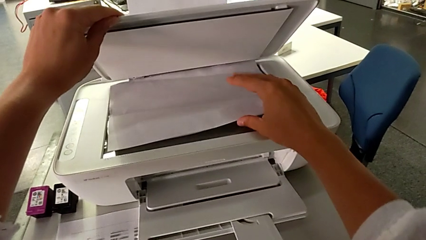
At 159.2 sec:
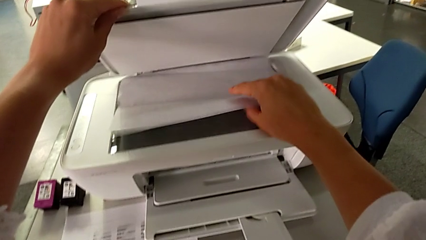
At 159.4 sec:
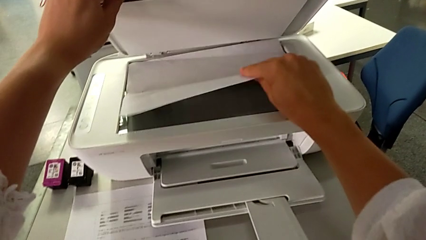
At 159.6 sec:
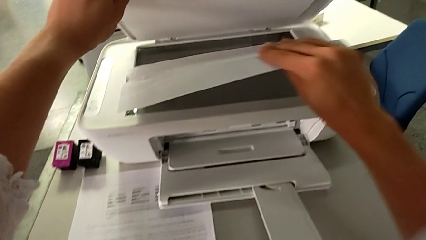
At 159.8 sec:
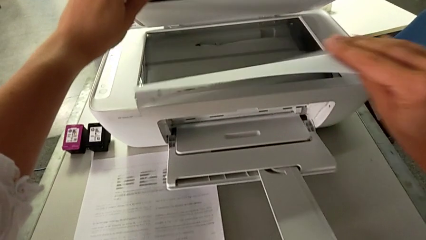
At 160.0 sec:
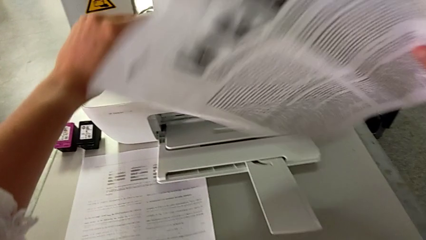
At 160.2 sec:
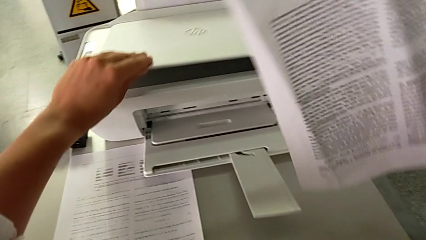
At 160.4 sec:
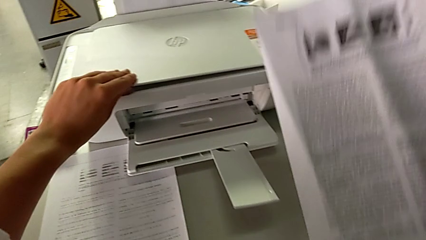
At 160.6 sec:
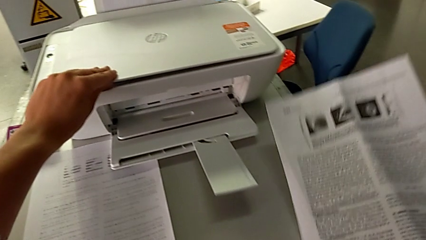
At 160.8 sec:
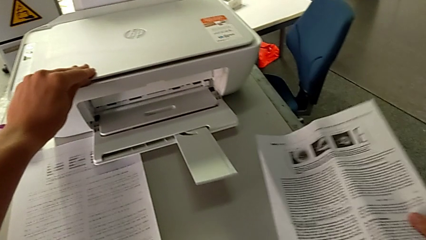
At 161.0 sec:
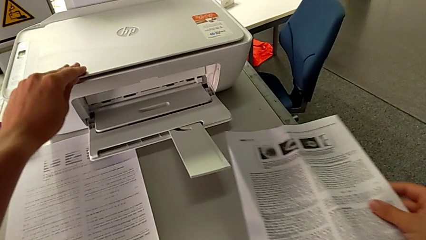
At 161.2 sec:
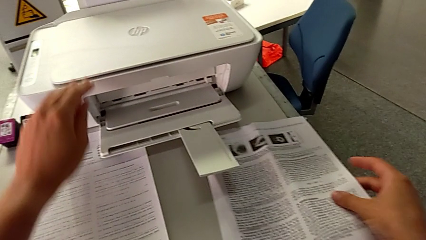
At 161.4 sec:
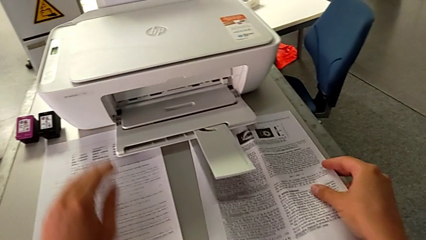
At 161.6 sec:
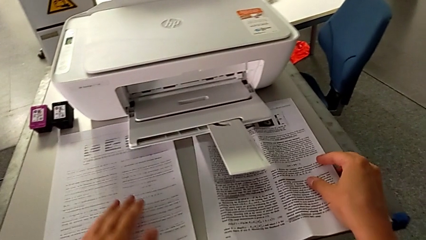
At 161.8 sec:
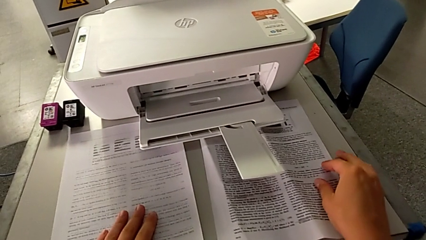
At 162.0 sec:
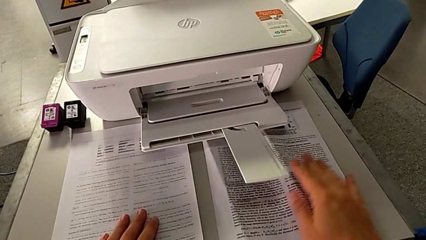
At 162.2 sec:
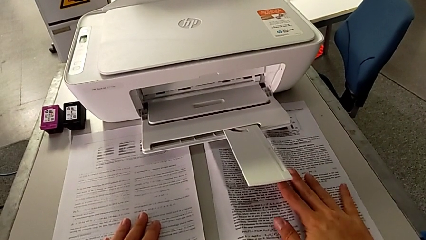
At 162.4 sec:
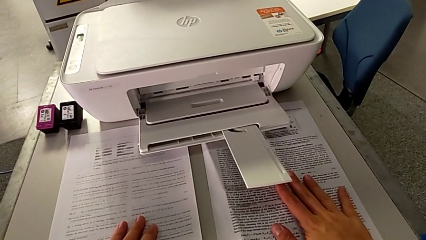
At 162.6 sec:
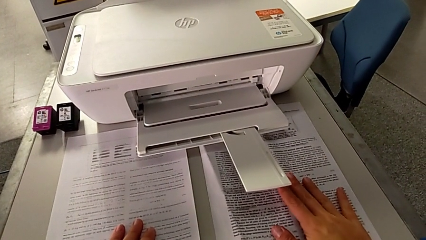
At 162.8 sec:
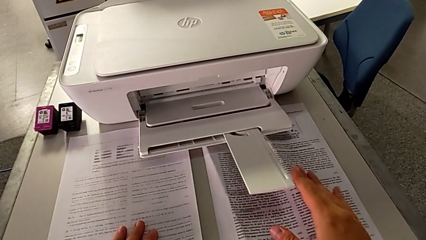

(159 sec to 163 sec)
The camera wearer is making a copy of a white and black paper. They withdraw the copy.

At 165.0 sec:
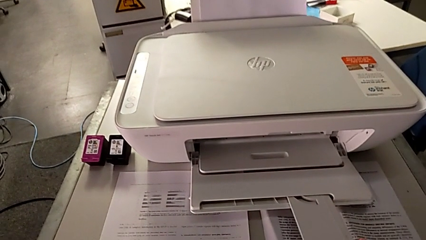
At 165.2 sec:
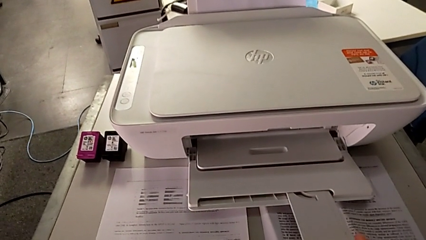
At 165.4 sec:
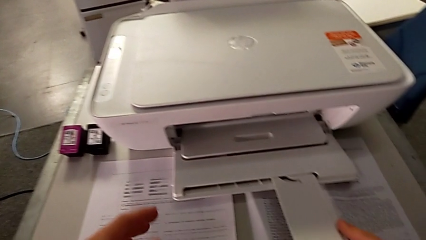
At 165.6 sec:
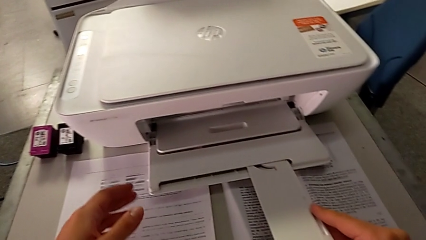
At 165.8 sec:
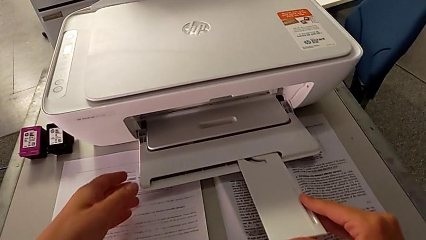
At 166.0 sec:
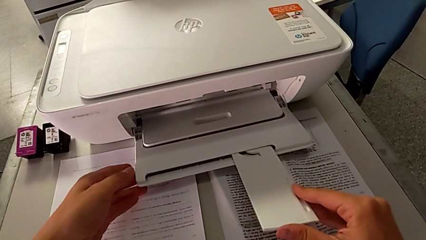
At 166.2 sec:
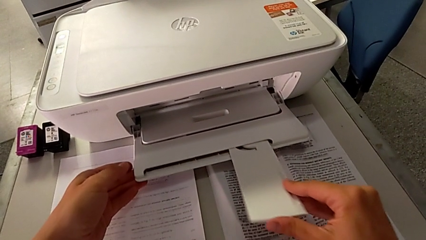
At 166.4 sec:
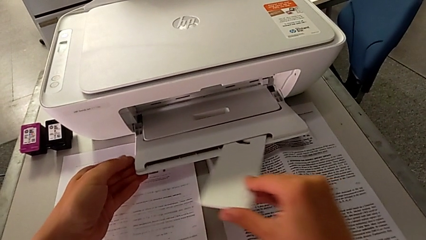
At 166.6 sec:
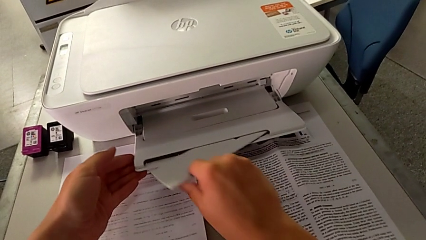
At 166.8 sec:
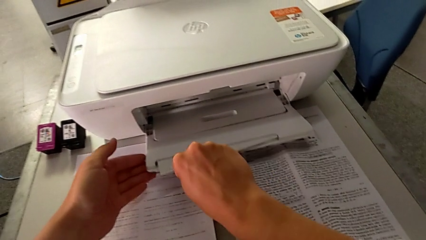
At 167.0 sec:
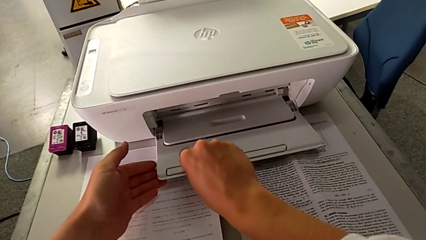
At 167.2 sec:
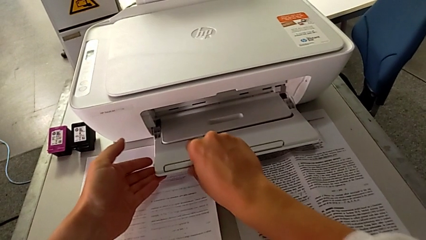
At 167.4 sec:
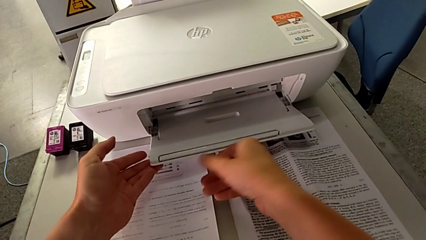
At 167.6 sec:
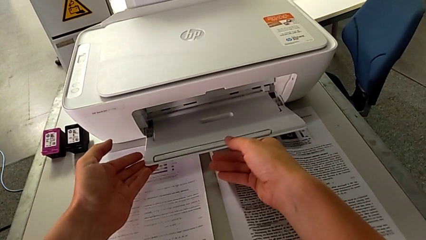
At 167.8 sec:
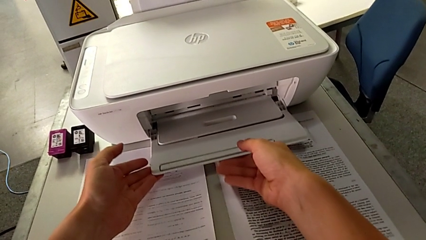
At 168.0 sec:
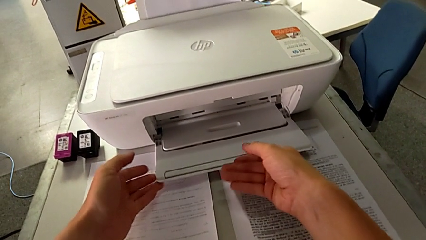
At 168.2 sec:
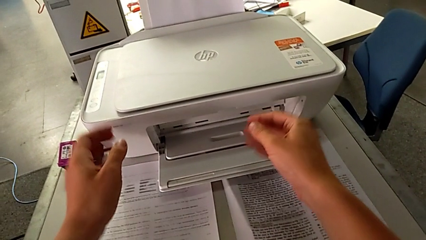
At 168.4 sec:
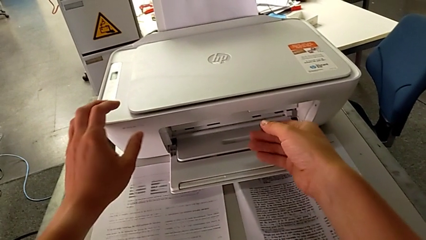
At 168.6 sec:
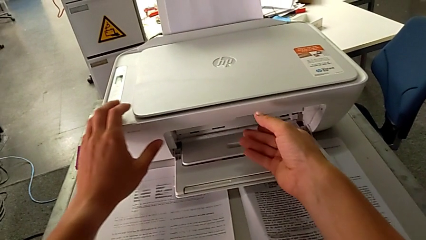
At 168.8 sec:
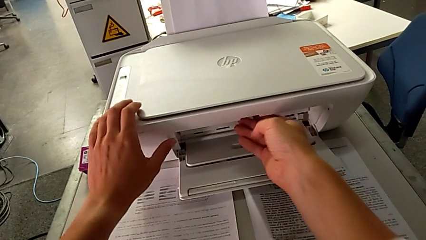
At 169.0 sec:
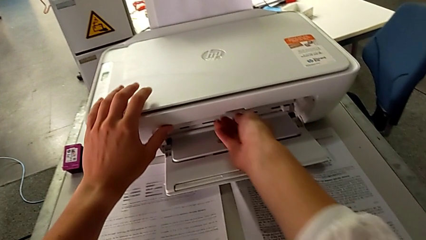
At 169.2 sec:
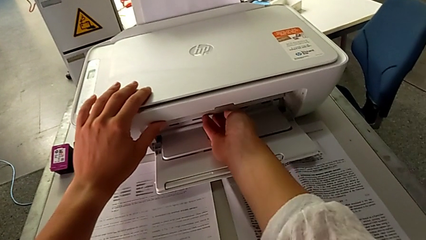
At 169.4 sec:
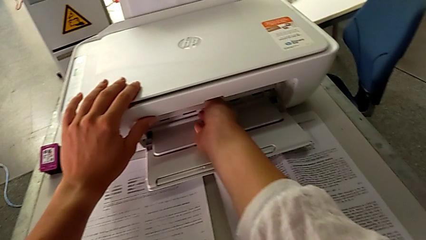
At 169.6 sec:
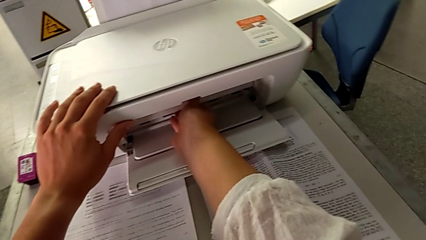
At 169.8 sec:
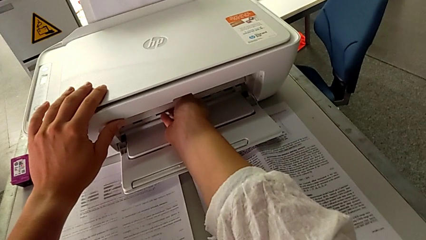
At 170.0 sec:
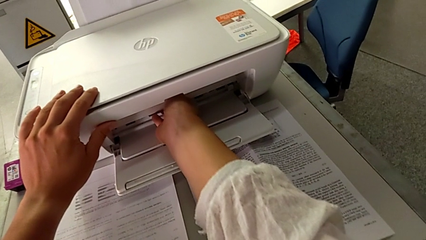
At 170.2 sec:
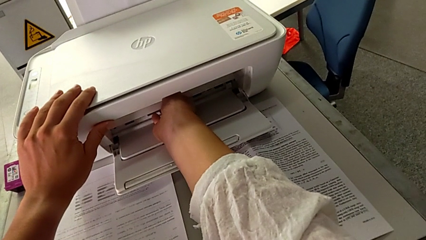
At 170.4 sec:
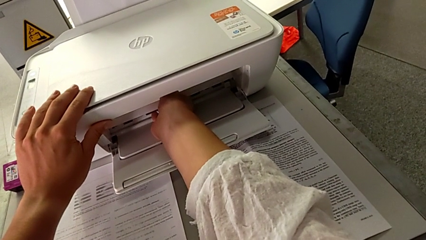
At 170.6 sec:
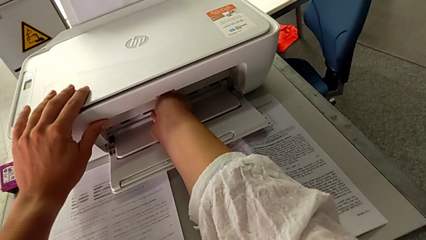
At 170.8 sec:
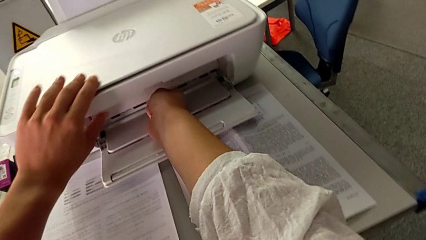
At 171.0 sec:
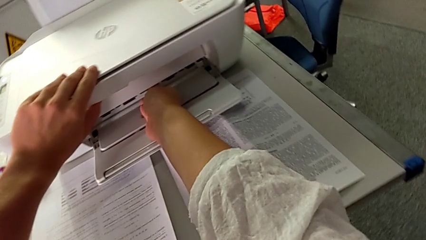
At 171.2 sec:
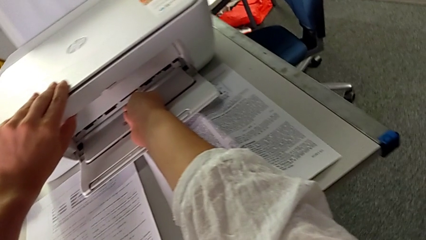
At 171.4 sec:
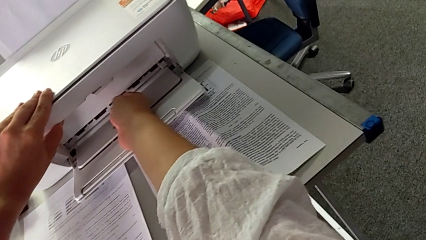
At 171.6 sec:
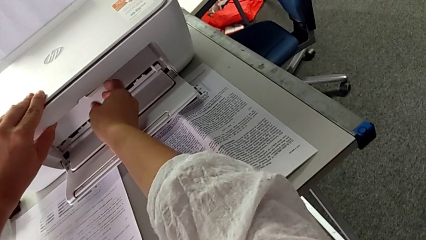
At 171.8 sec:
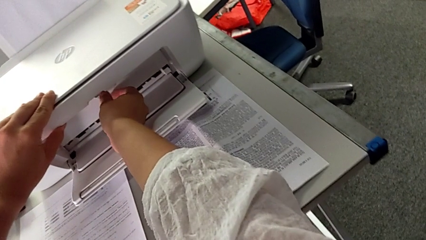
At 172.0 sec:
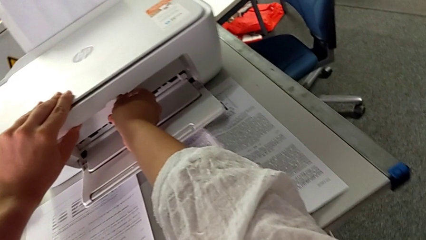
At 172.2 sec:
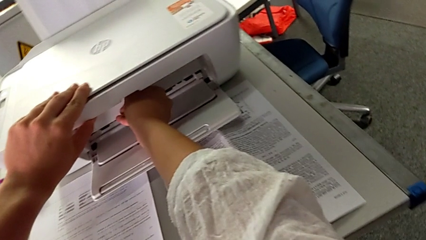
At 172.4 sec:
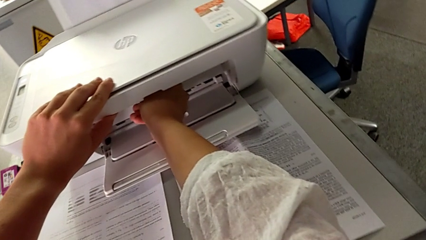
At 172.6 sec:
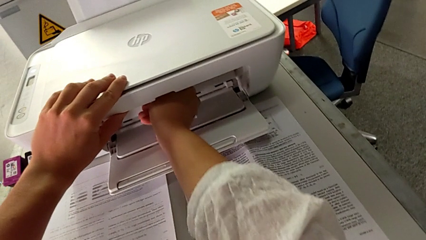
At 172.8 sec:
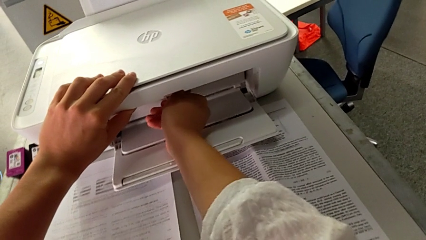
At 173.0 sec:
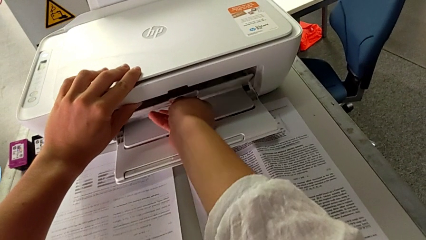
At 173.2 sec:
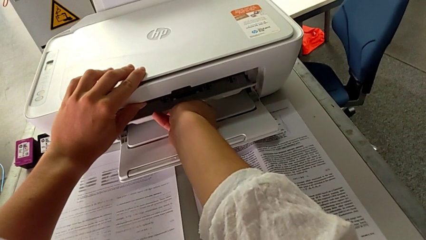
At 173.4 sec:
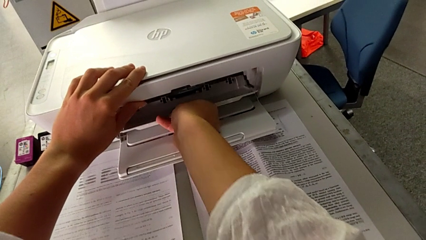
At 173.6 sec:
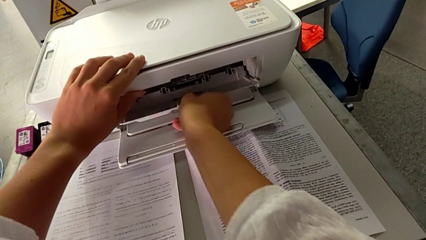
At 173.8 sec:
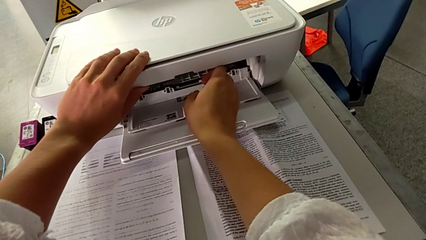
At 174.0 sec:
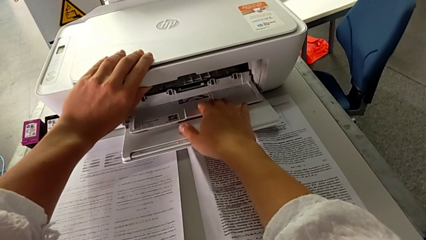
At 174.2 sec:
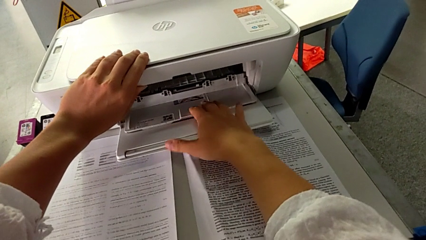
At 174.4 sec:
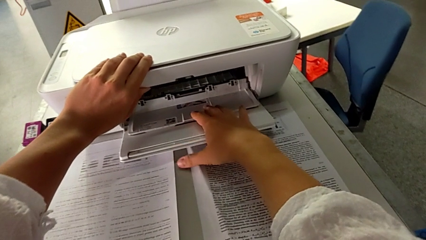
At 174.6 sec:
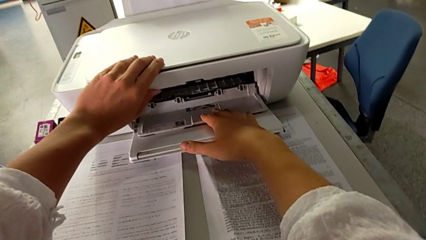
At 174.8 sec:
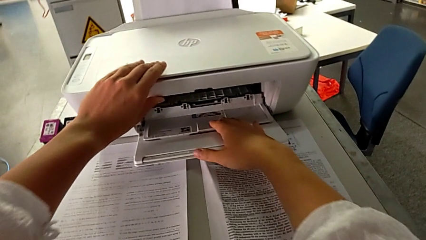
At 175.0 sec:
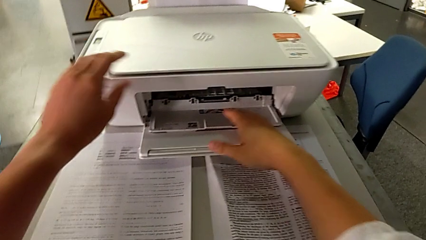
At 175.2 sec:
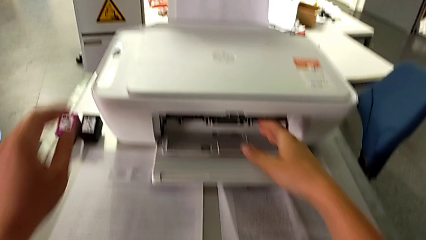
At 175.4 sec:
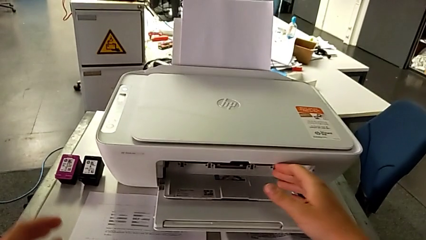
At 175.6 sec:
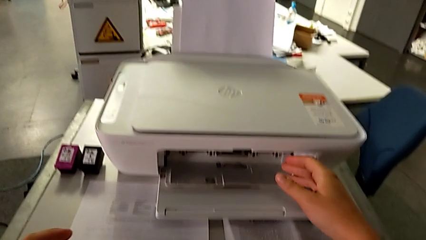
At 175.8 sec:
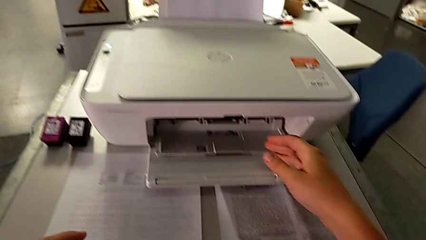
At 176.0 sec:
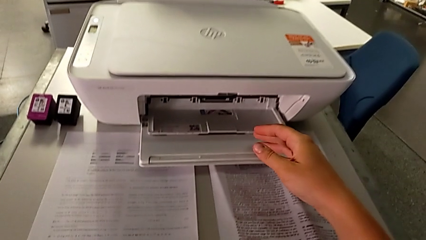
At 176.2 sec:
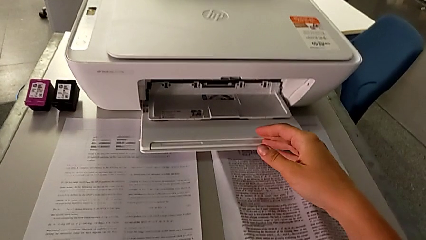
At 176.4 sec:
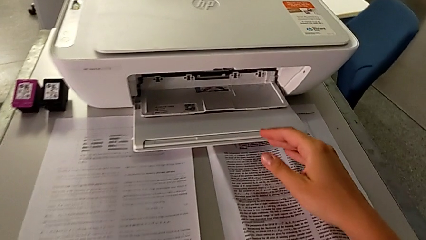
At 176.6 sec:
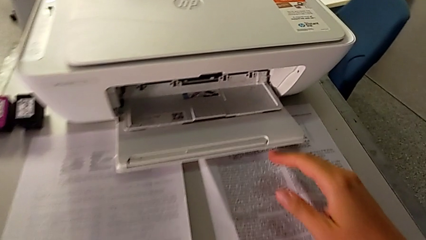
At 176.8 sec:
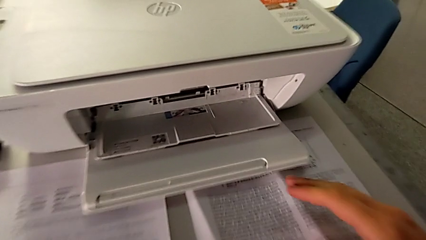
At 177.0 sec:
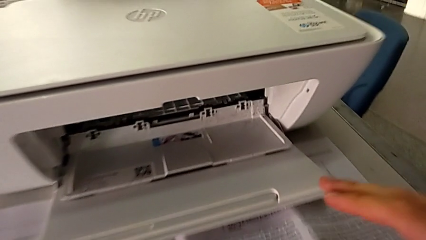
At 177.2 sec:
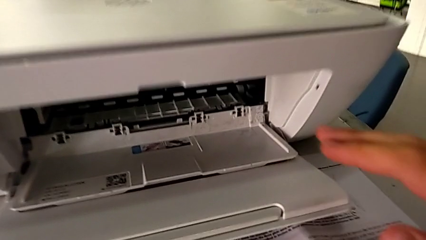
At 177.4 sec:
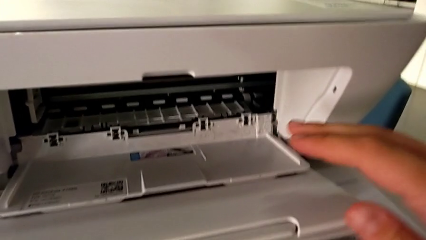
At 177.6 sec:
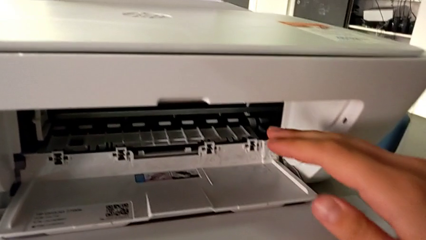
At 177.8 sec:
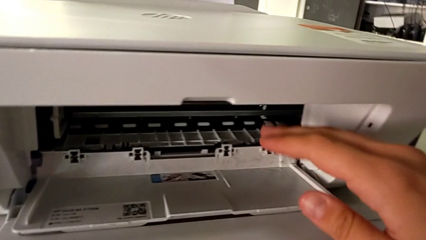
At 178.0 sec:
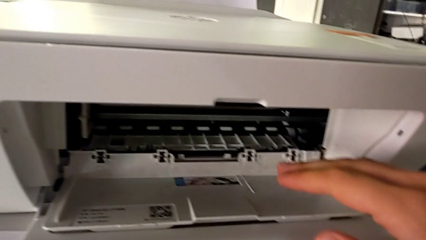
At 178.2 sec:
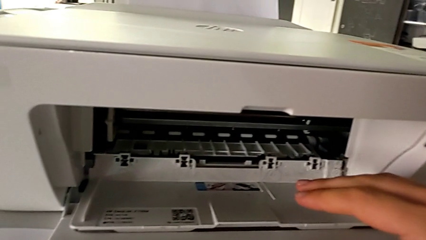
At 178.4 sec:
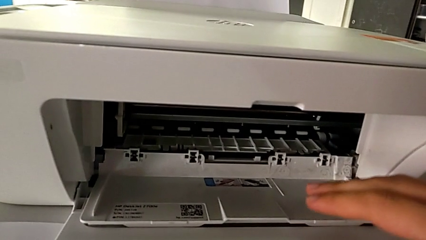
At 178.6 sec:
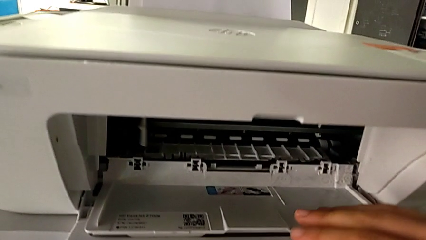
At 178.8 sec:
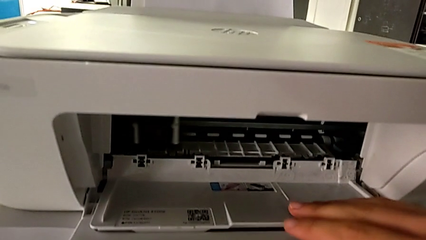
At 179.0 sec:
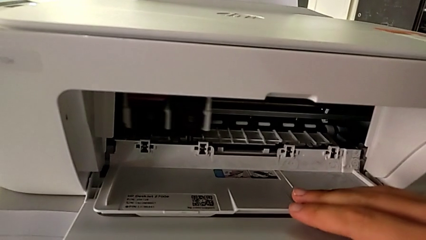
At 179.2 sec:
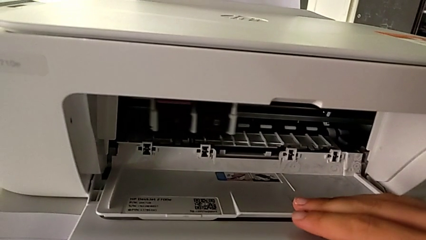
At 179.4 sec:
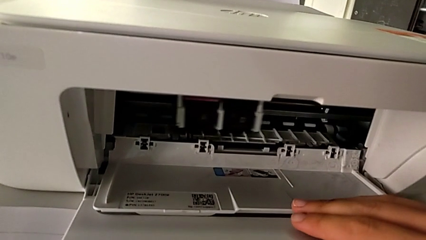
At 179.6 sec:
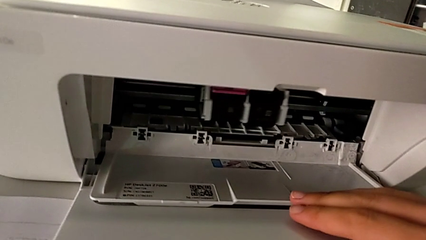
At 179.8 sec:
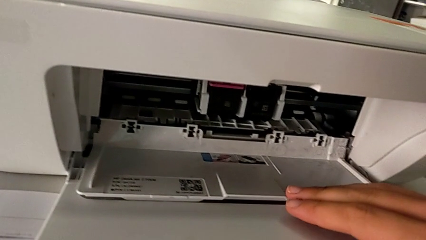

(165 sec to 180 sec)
The camera wearer is exchanging the color and black cartridge gate. They close the extending paper tray, inspect the cartridge gate, open it, open the extending paper tray and inspect the cartridge gate.
